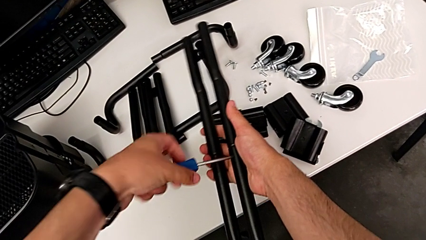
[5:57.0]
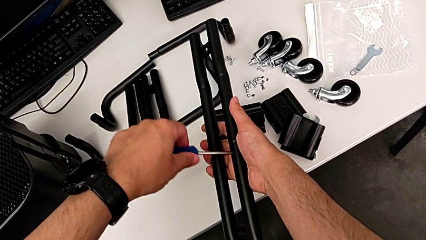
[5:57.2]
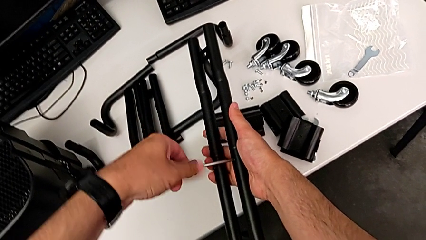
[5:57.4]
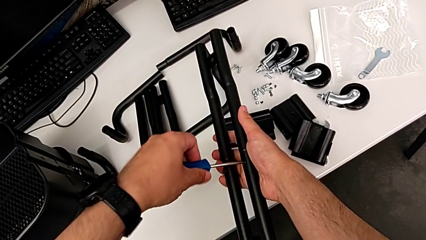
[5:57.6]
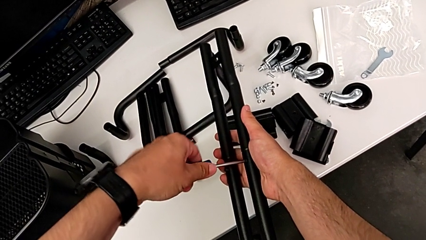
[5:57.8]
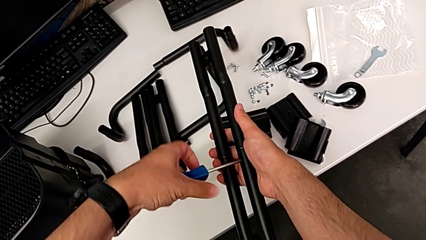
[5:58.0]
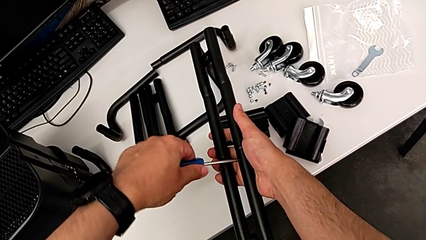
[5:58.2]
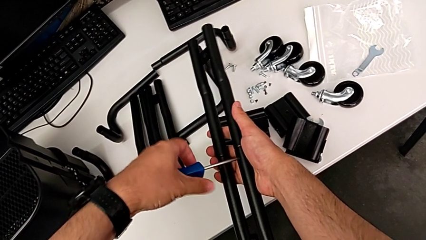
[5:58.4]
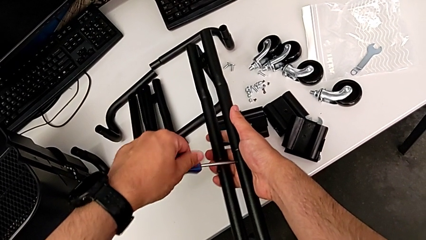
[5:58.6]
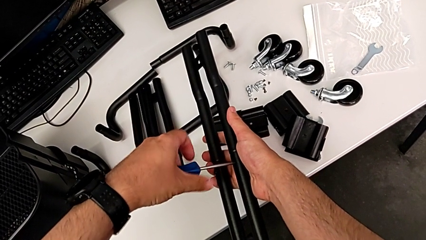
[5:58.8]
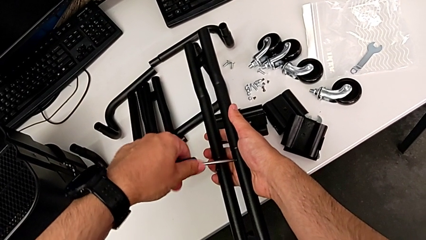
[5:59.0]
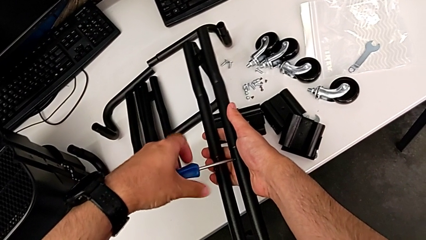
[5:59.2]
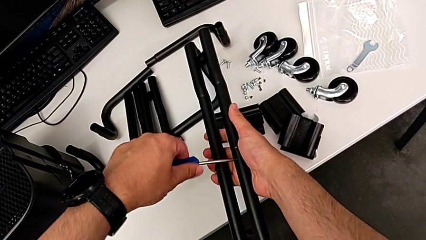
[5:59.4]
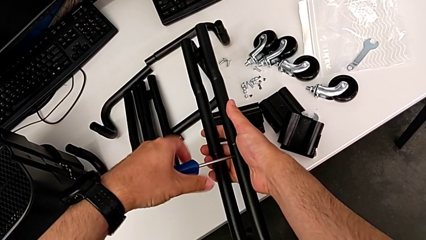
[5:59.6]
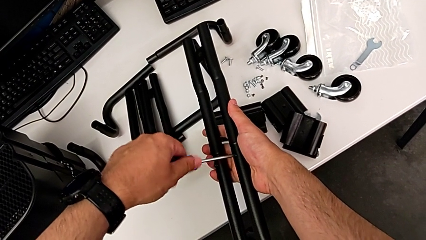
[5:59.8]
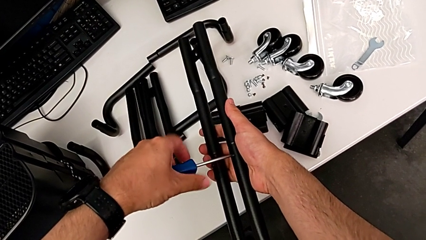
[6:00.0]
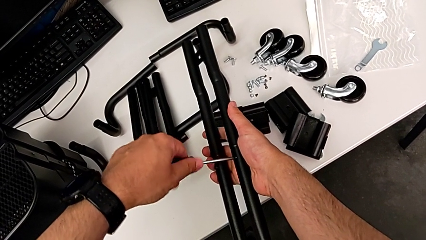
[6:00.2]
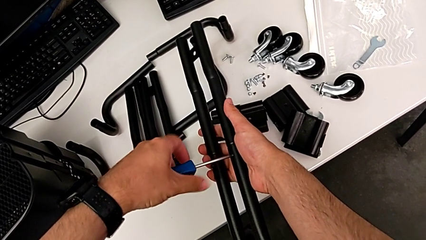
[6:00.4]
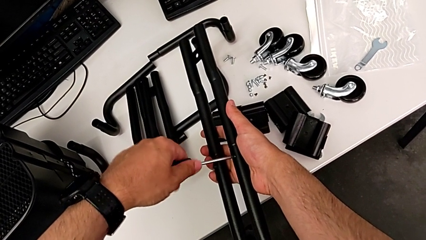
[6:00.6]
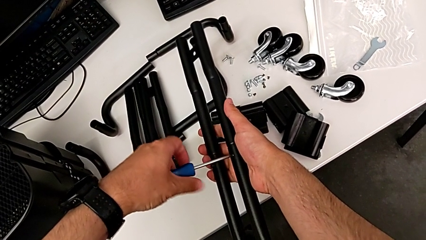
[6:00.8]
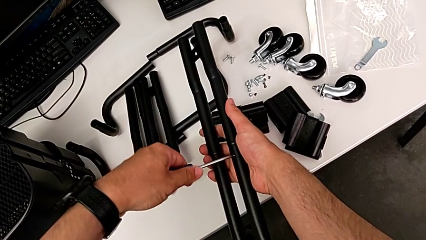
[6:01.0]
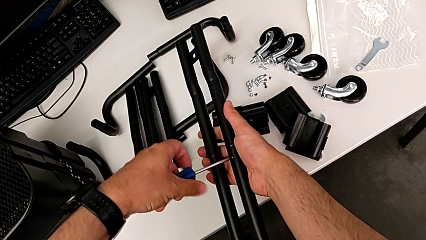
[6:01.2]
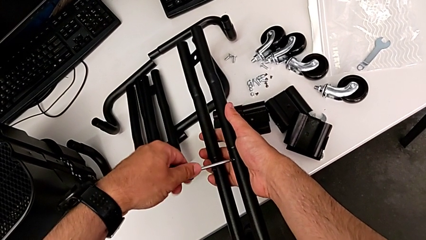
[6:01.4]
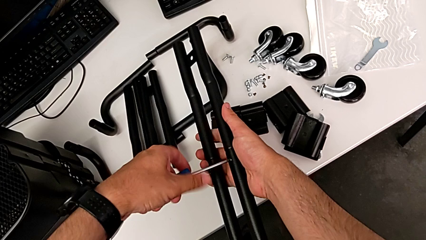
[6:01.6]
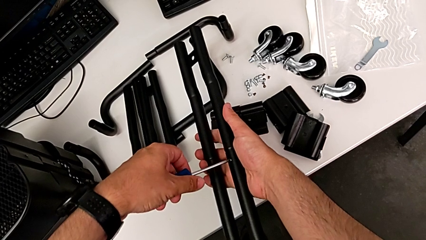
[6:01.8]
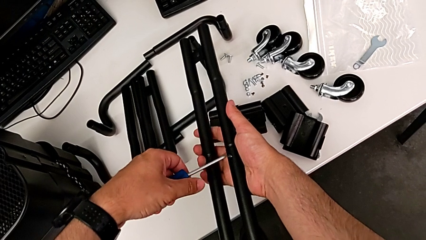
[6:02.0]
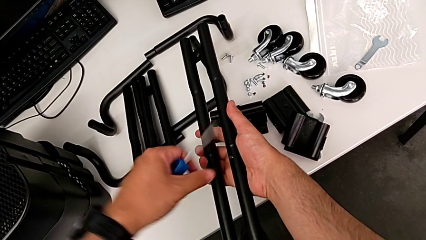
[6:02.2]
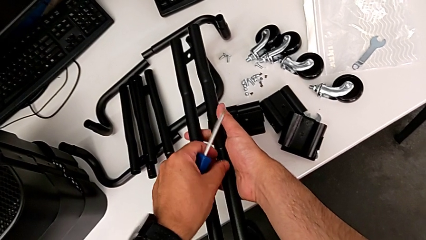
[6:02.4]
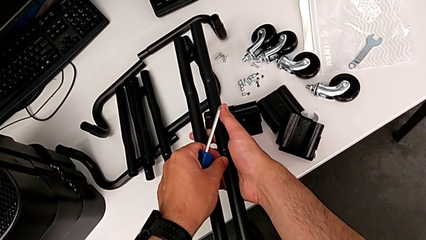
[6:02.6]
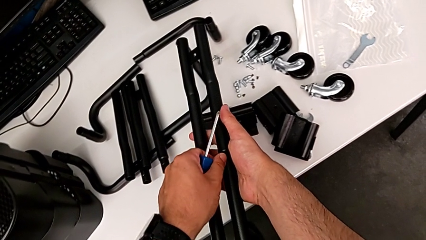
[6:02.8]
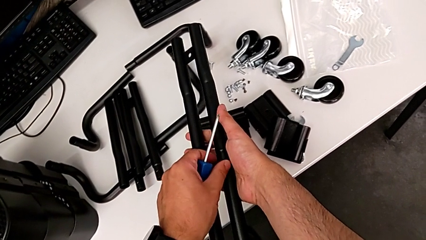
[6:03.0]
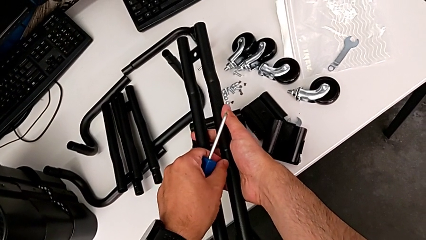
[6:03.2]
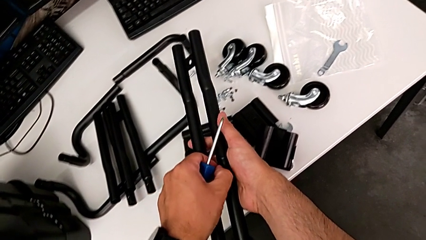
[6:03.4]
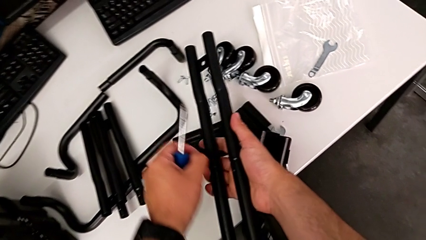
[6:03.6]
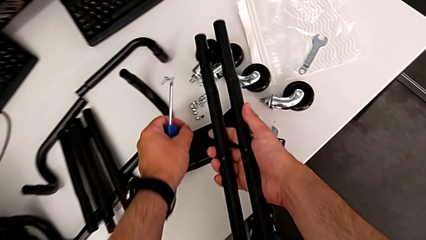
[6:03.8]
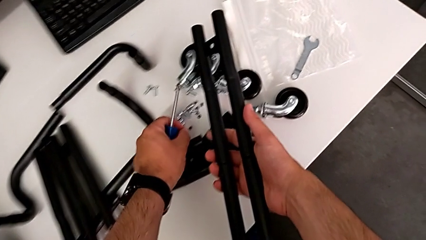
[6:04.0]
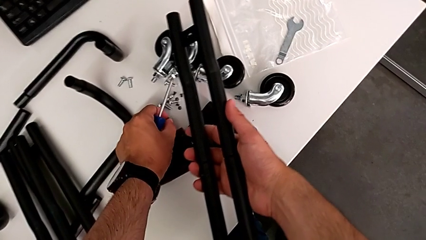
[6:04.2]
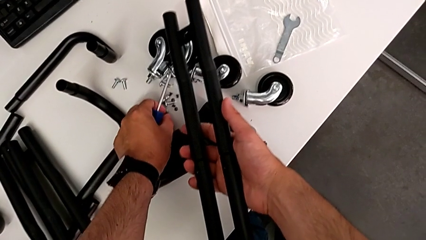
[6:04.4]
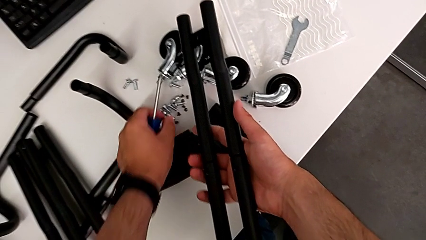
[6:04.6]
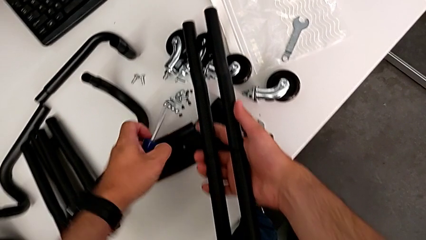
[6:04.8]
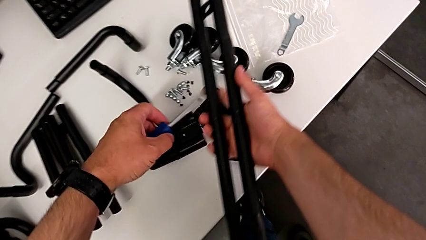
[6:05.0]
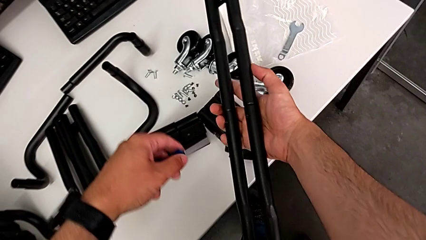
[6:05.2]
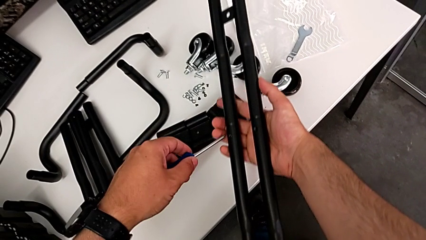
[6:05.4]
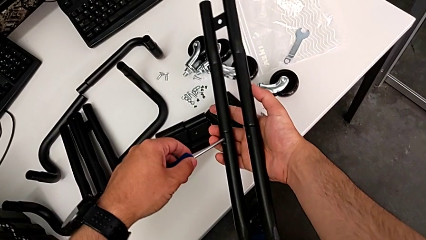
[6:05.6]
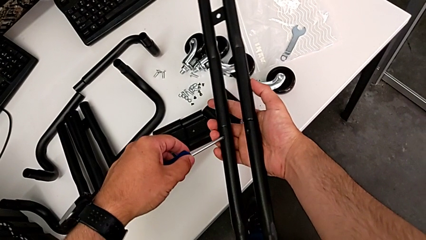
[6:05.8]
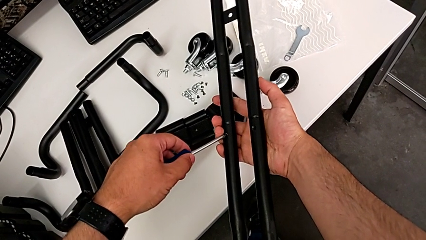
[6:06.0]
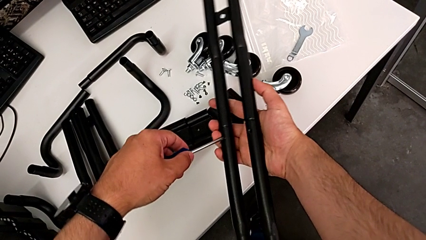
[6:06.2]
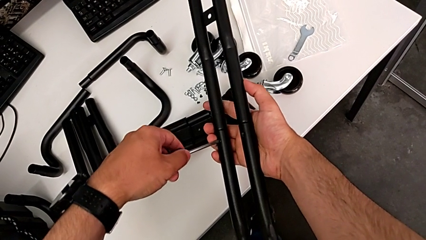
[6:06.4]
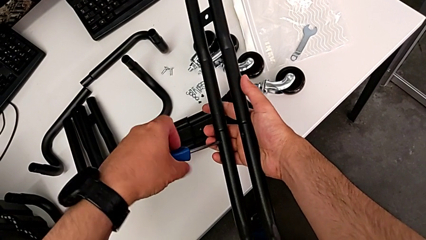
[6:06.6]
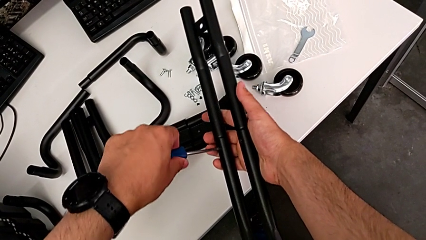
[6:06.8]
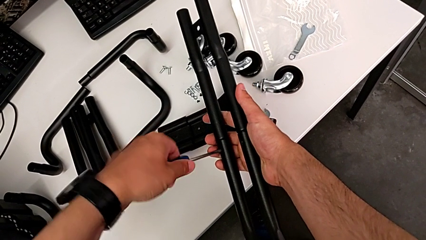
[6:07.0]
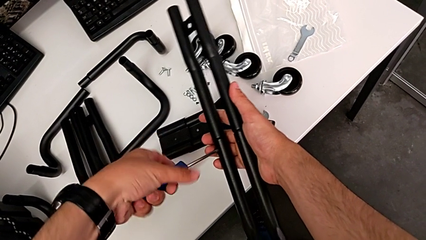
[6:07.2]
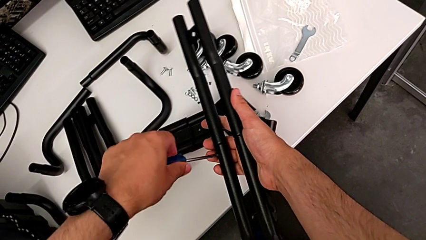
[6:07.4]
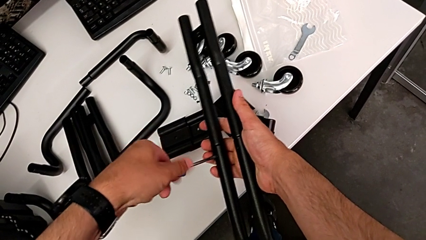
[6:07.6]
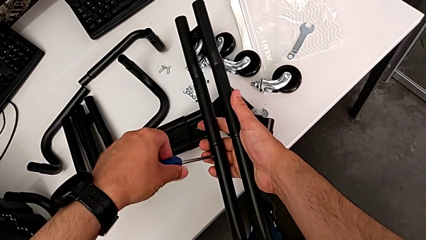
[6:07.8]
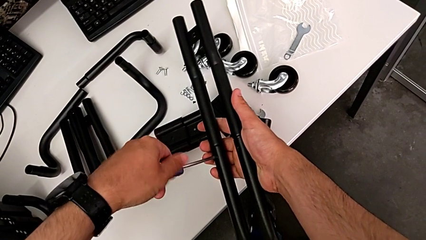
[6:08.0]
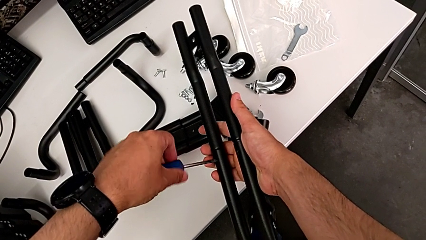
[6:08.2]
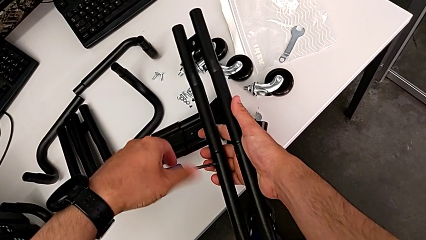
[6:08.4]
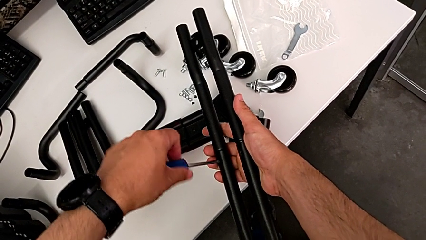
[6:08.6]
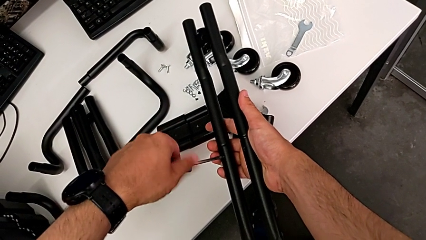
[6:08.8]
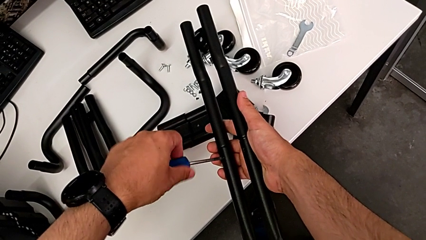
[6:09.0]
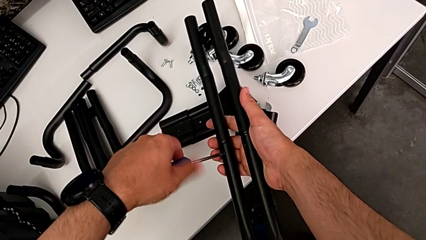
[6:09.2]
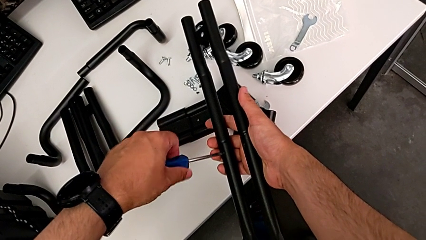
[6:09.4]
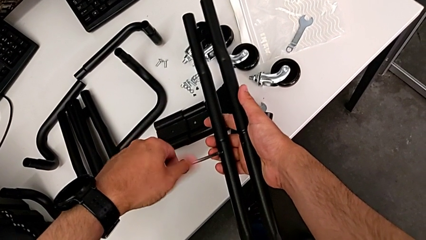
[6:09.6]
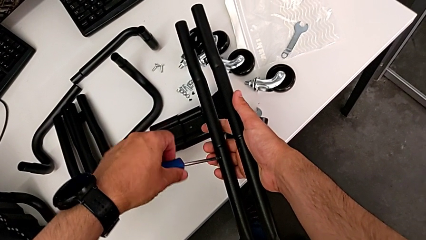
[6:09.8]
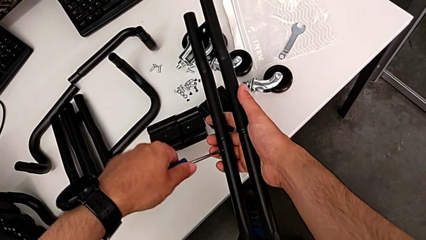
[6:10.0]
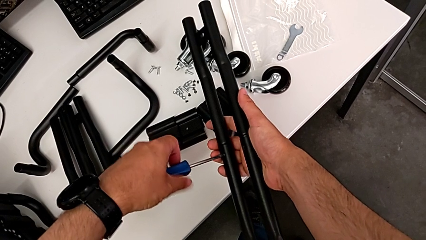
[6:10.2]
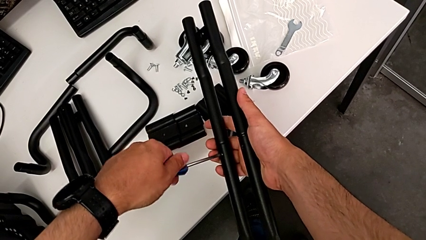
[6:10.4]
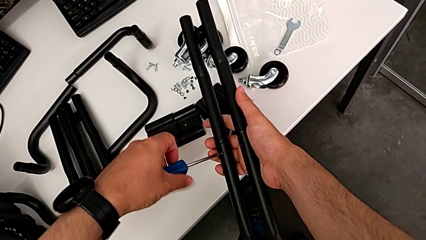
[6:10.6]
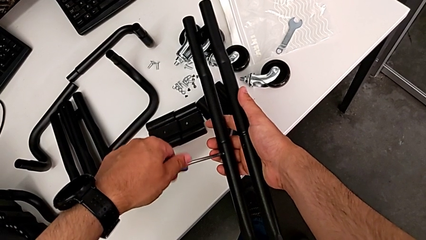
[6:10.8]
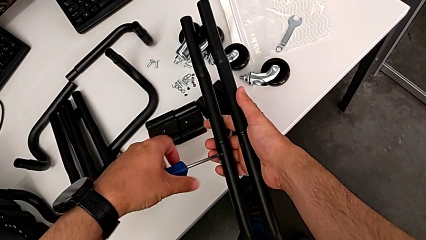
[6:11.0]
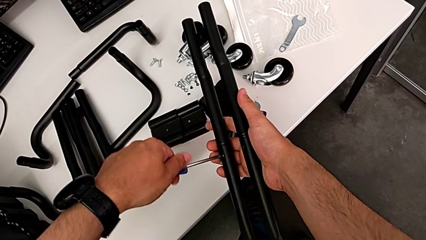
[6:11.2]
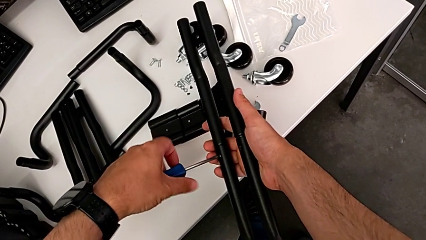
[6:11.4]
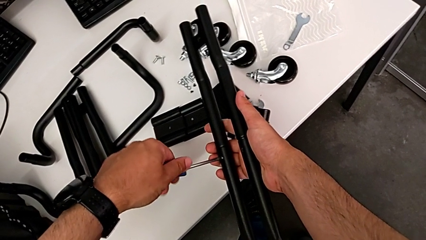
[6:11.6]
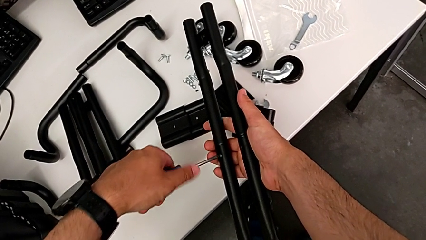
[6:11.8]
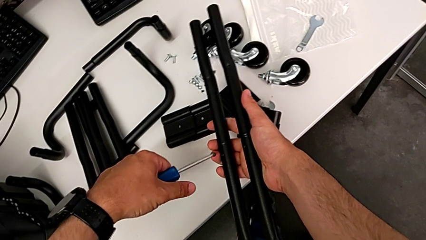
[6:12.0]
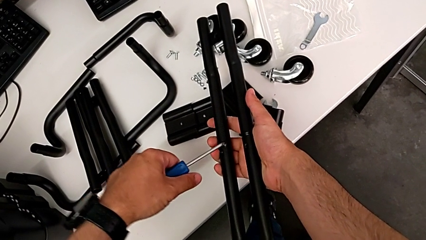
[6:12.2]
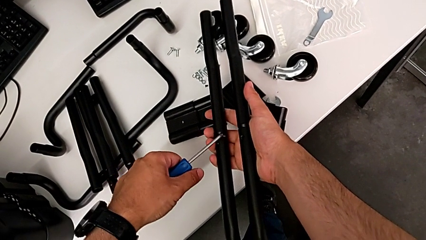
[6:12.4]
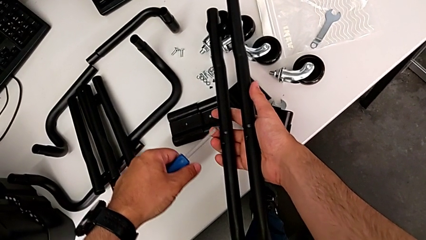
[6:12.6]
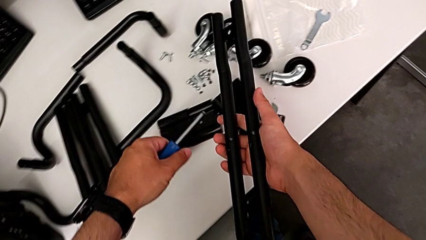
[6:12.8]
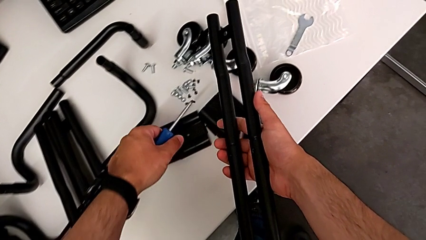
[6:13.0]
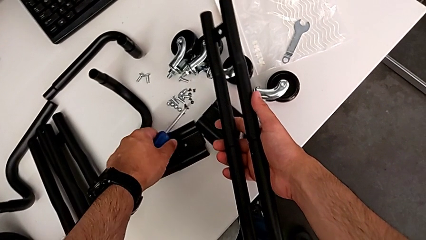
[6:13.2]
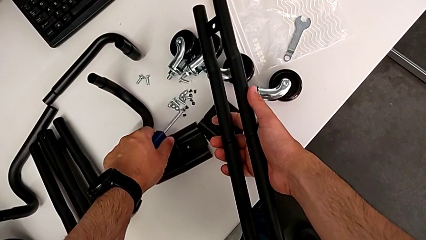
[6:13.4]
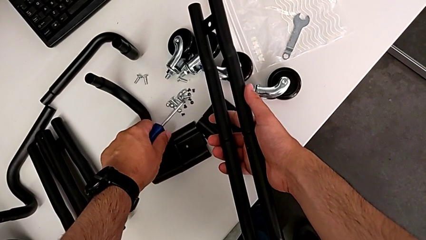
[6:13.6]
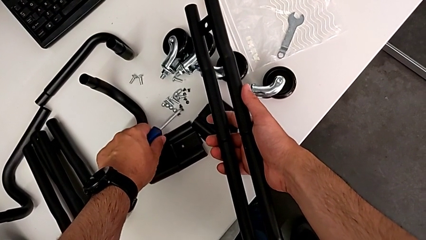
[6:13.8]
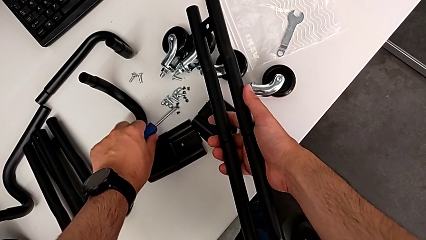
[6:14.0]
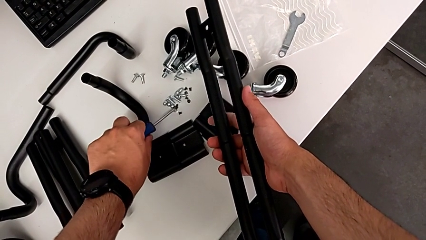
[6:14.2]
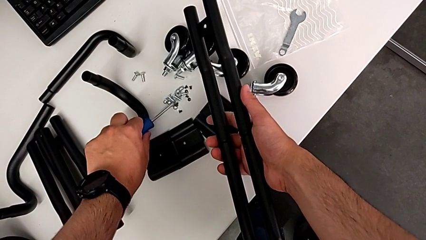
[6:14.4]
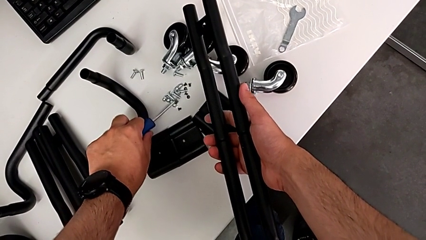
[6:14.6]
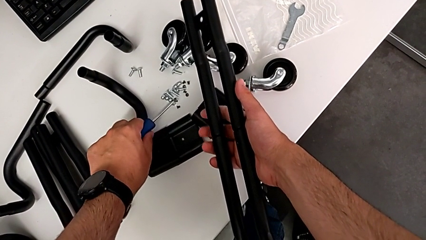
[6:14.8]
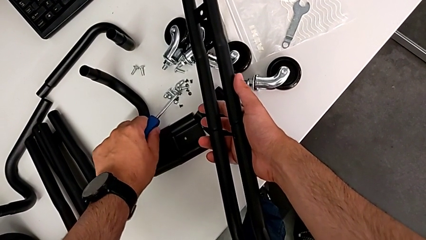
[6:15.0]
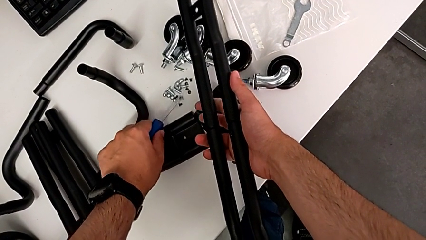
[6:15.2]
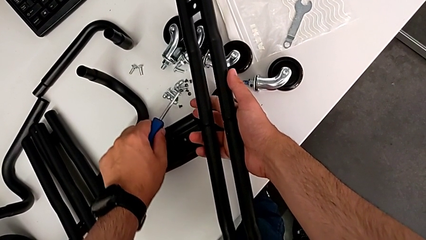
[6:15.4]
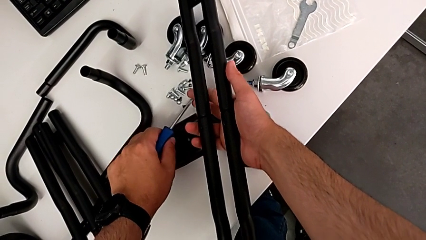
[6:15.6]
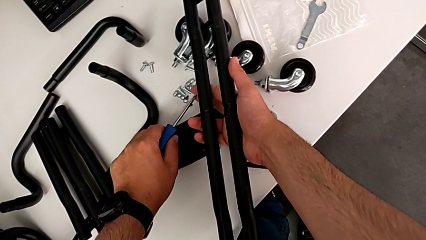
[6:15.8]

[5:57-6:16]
The camera wearer is disassembling the second side bar. They keep unscrewing the first screw, place it, place the second screwdriver, unscrew the second screw and begin to place it.
